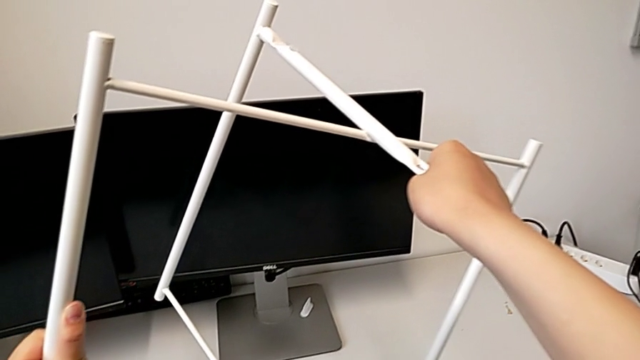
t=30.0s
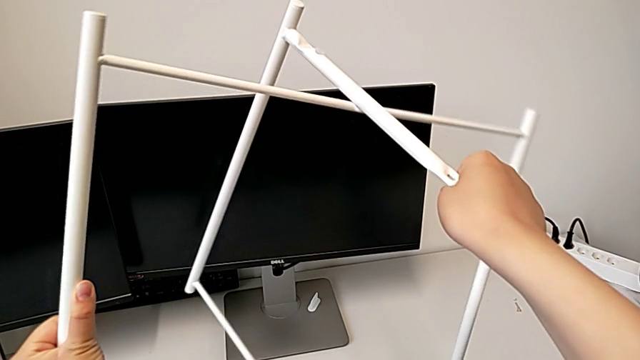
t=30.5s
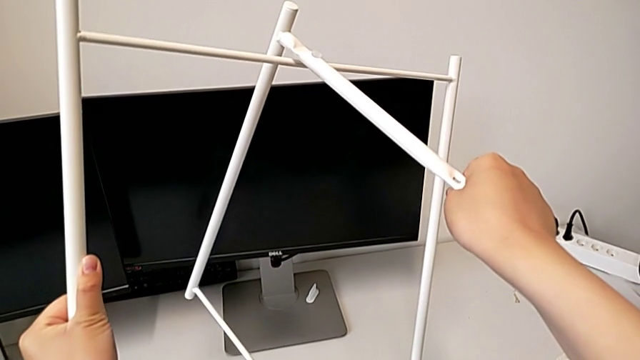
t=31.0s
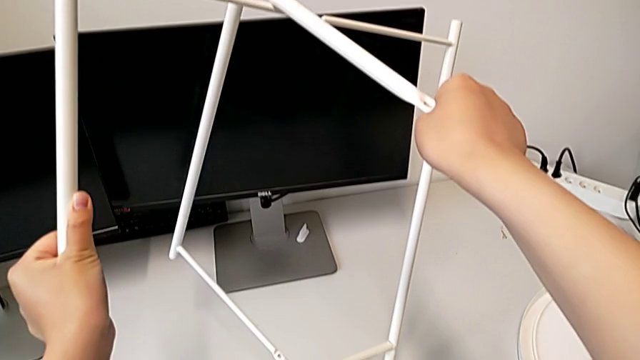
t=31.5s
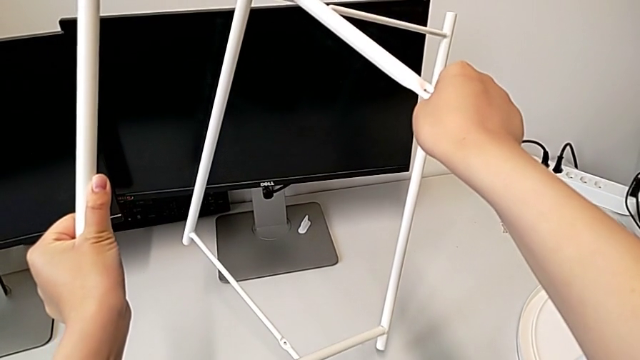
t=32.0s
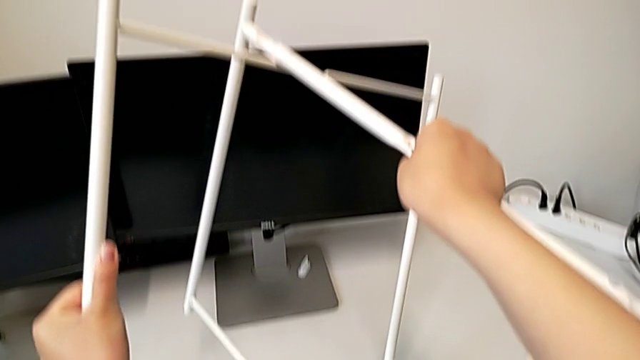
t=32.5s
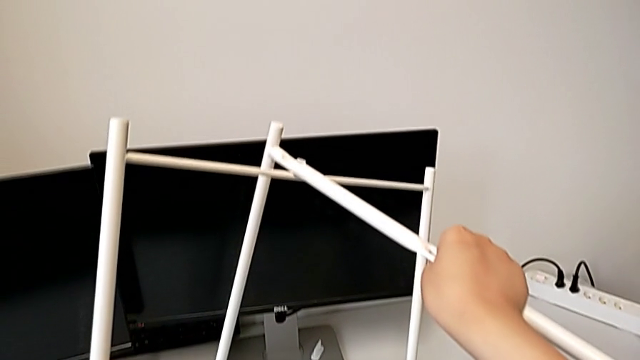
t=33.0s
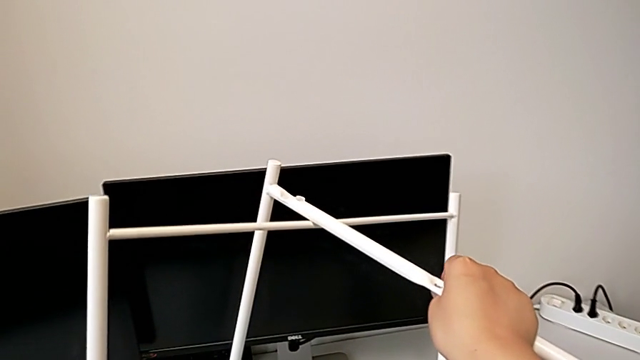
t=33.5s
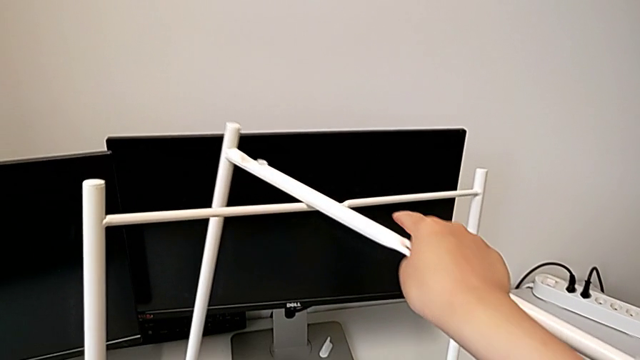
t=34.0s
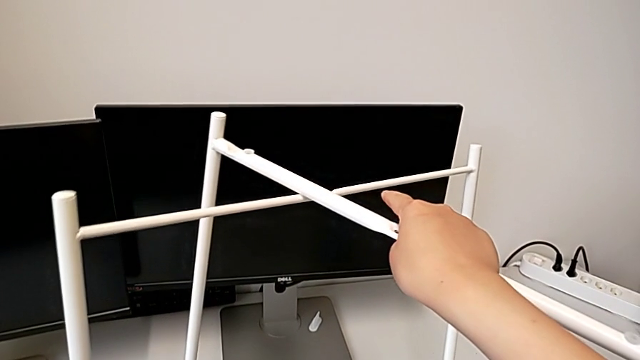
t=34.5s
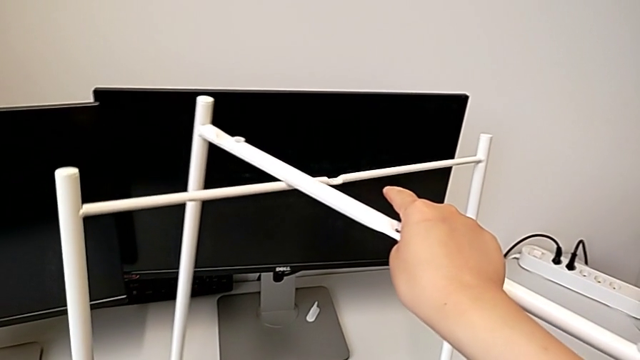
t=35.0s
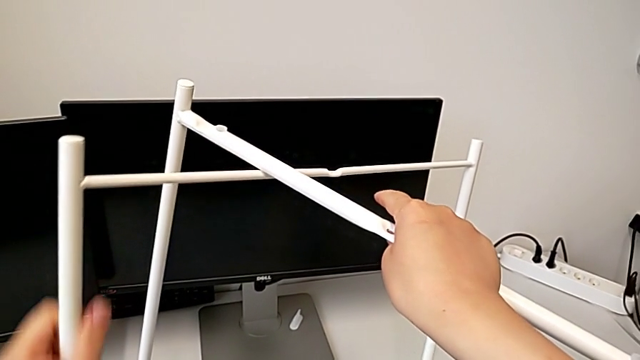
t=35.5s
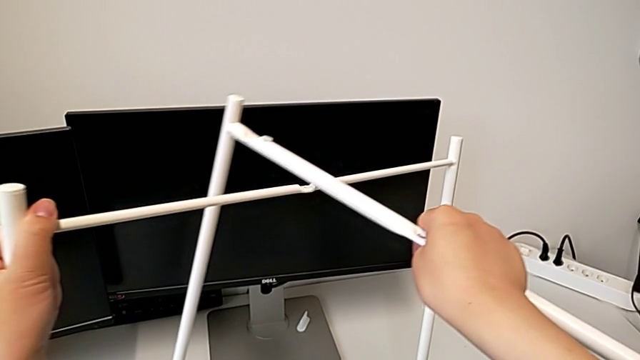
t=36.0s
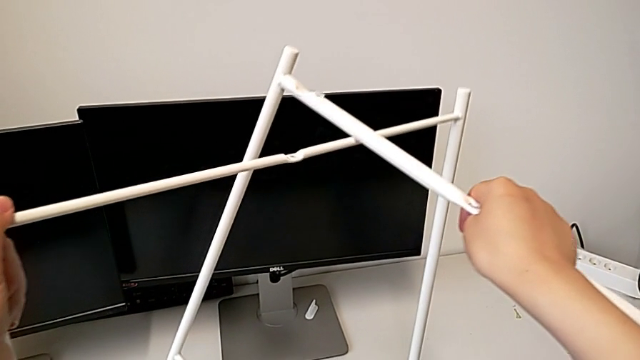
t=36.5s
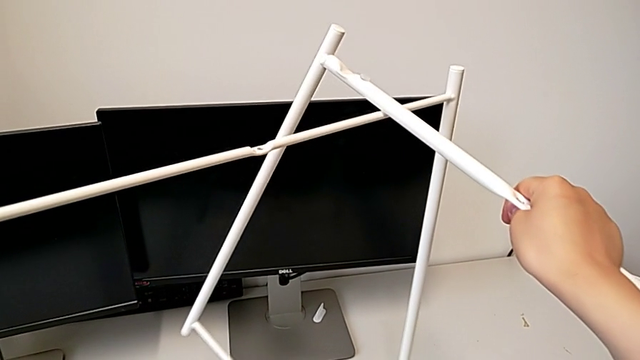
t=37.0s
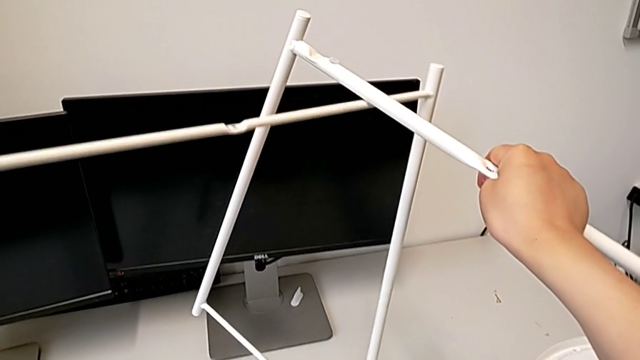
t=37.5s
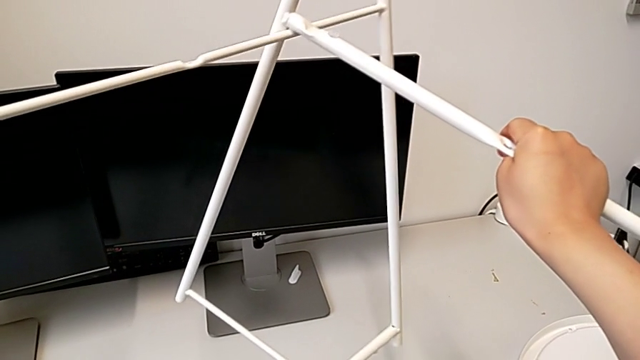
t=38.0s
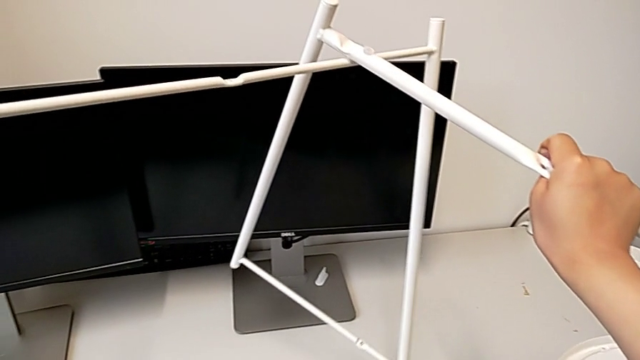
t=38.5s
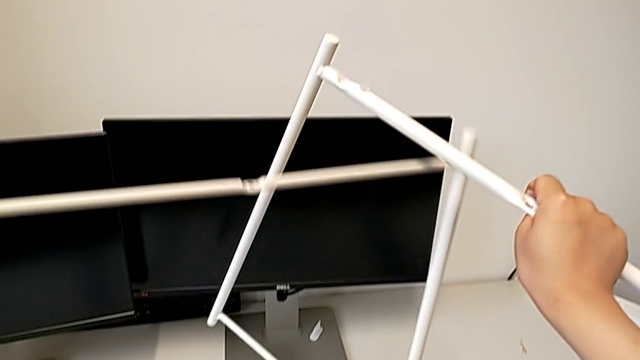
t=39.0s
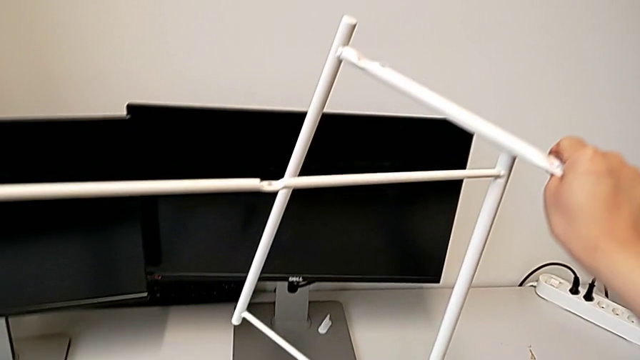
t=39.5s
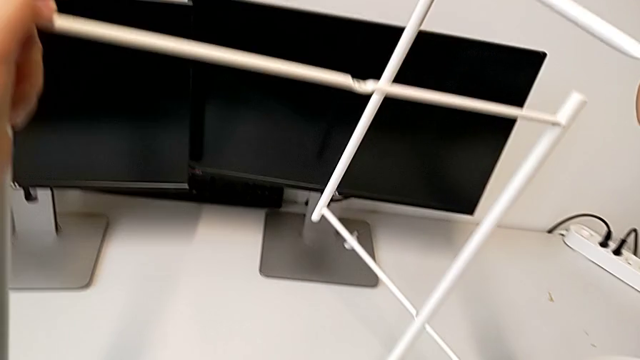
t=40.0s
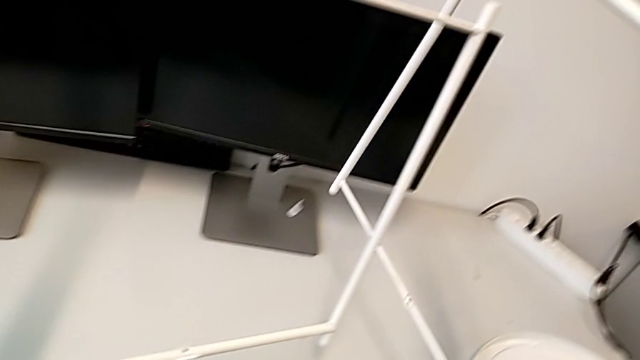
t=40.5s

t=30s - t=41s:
The camera wearer is assembling the base. They withdraw the leg.

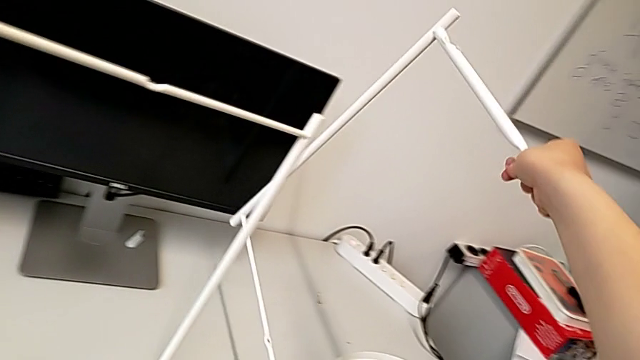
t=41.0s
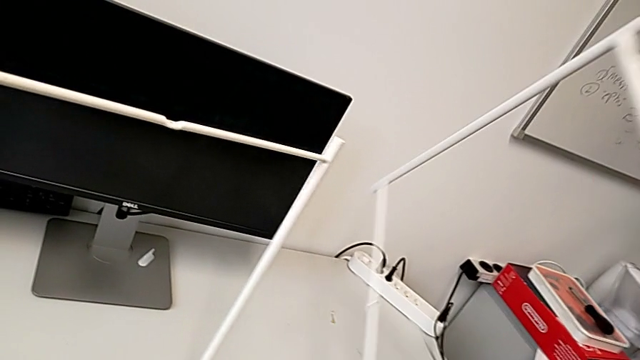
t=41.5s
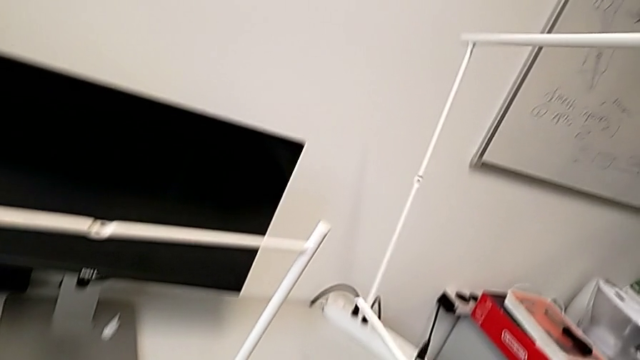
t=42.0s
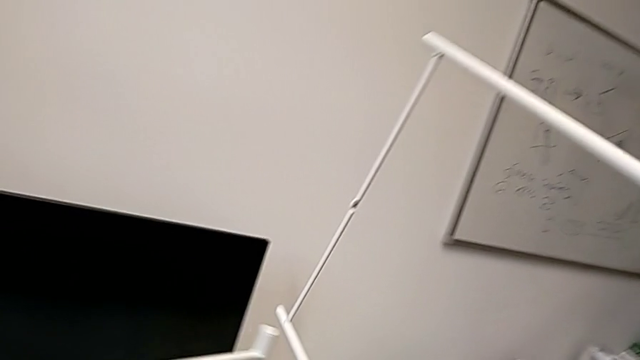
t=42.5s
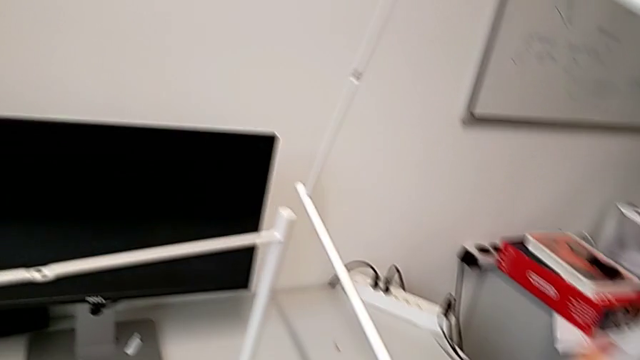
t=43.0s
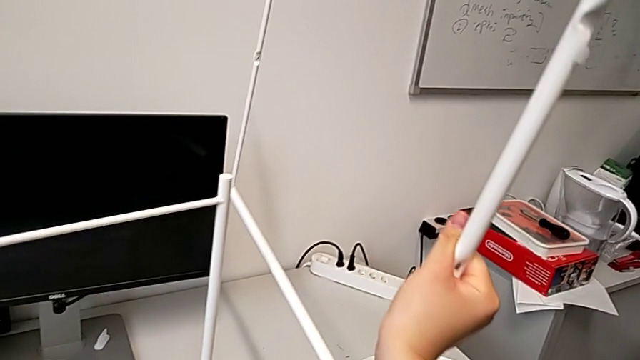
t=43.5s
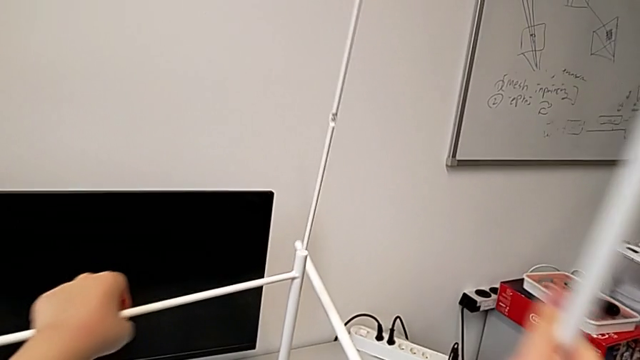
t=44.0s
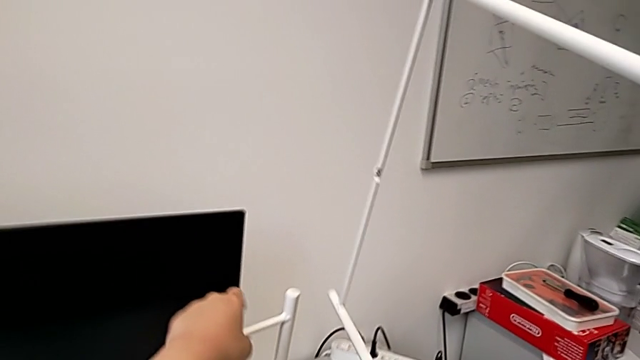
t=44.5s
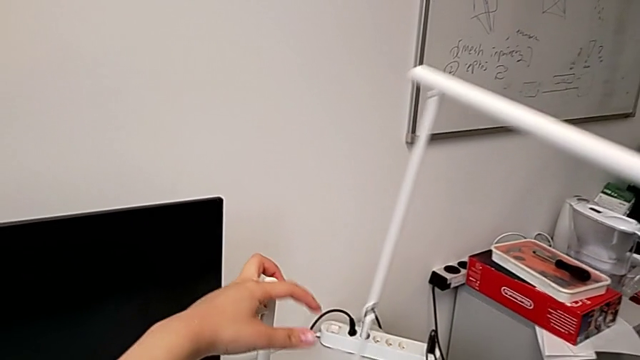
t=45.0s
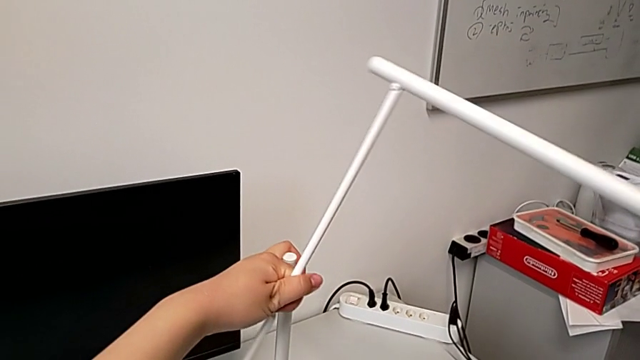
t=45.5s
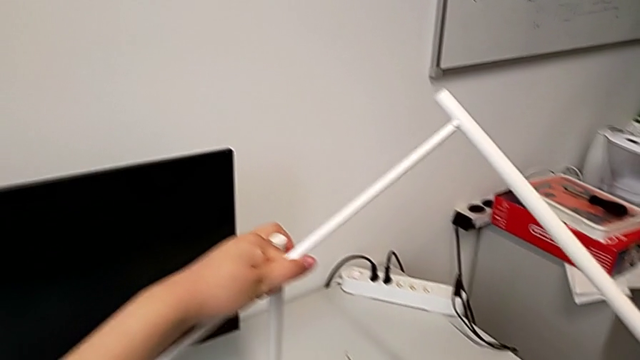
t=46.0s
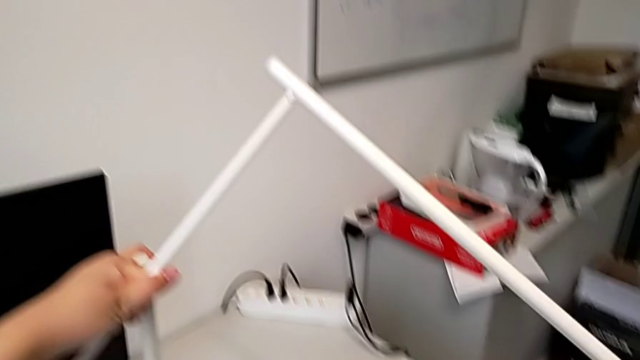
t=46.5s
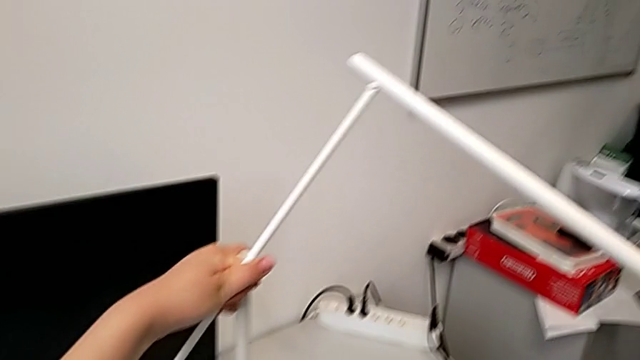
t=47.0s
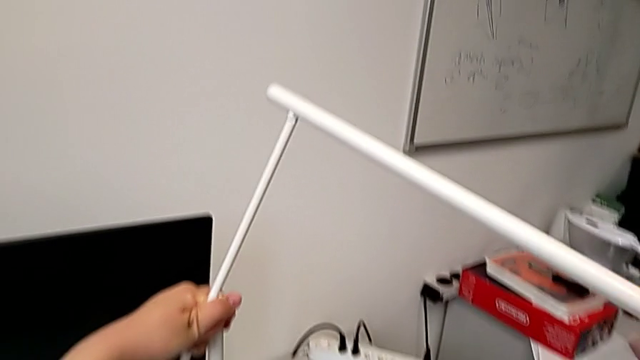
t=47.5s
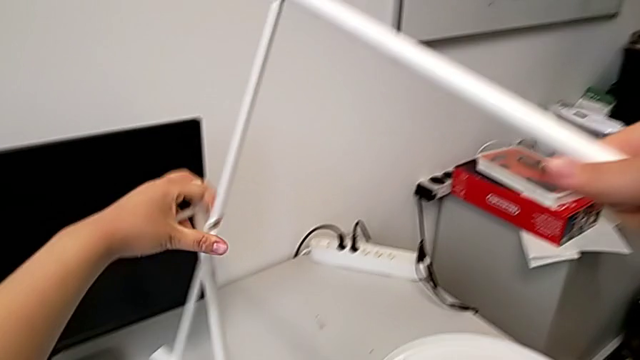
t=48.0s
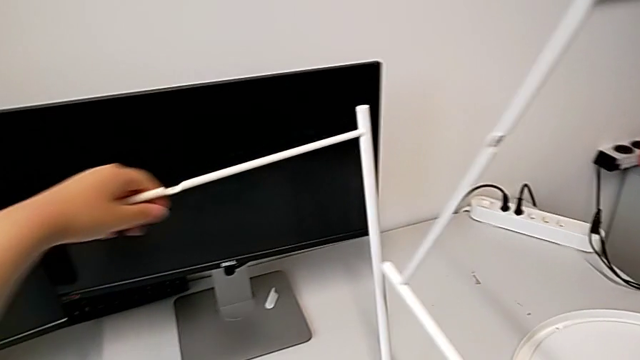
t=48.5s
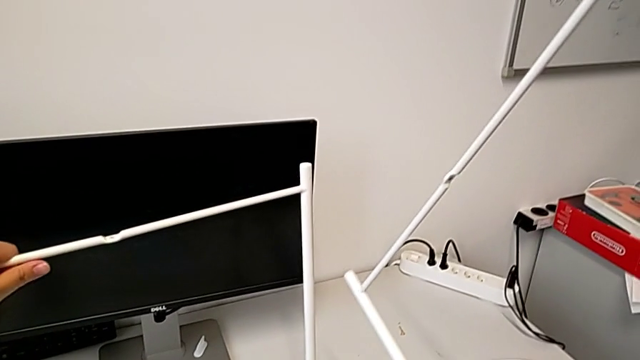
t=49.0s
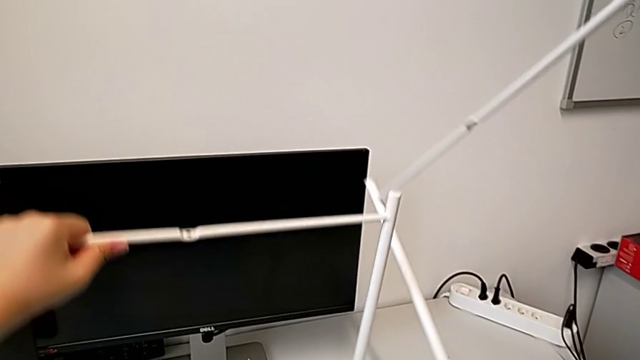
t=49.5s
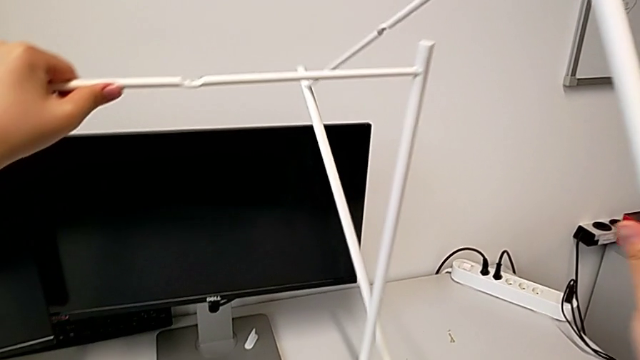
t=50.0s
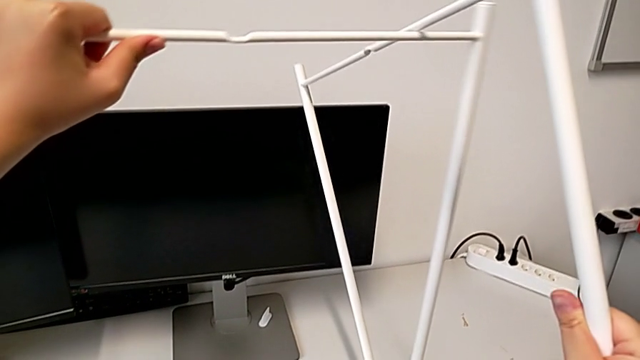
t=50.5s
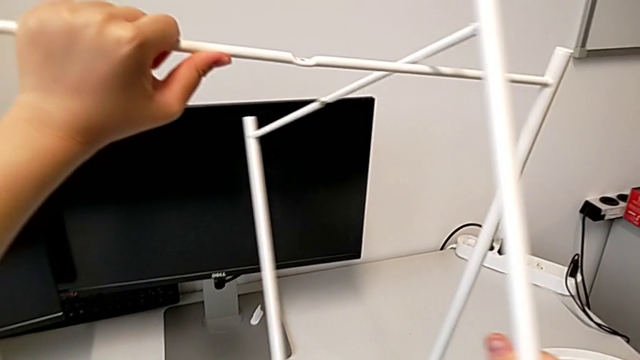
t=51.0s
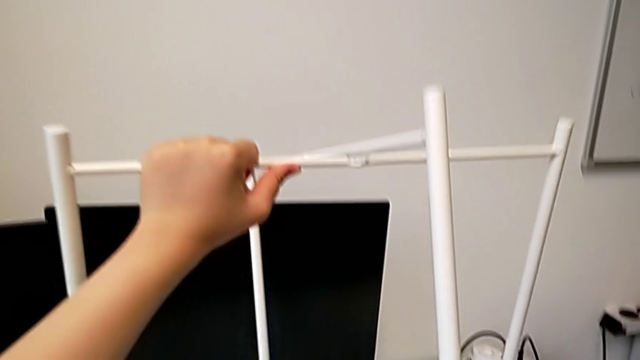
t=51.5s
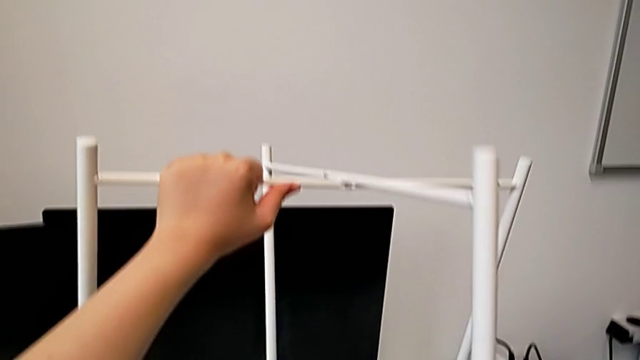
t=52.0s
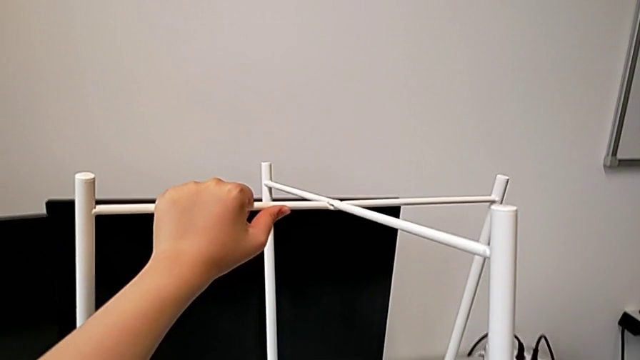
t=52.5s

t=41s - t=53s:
The camera wearer is assembling the base. They wrongly flip the leg and begin to wrongly align it.
